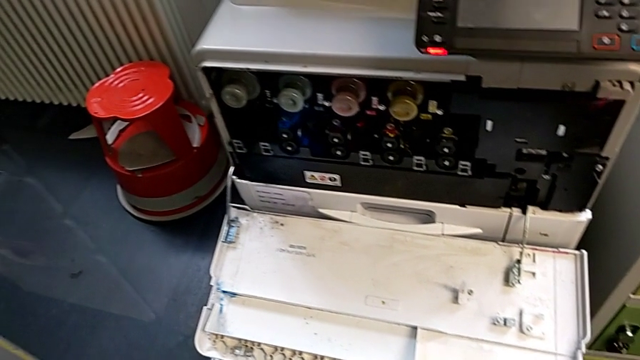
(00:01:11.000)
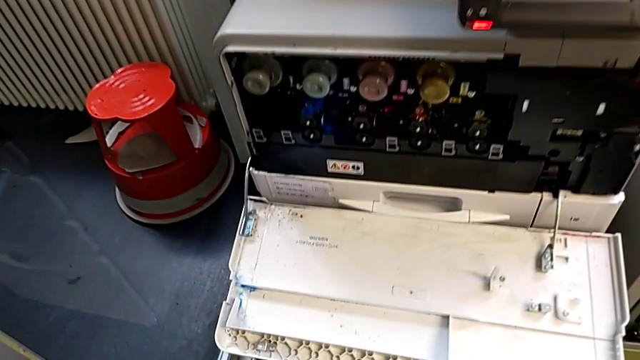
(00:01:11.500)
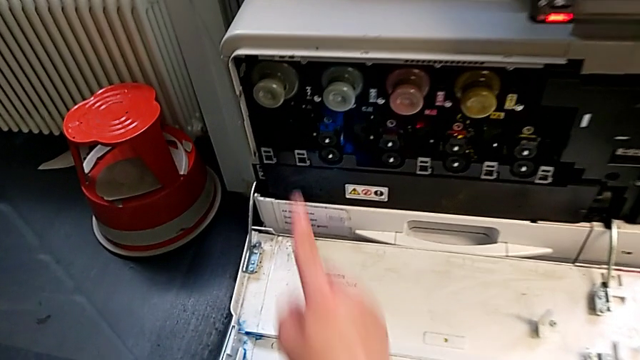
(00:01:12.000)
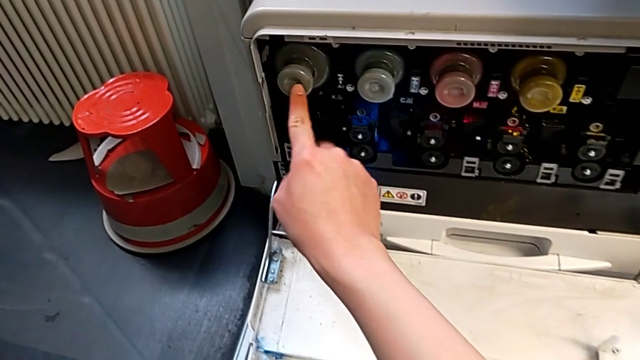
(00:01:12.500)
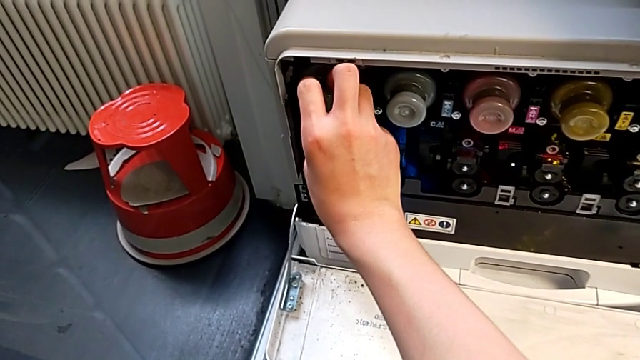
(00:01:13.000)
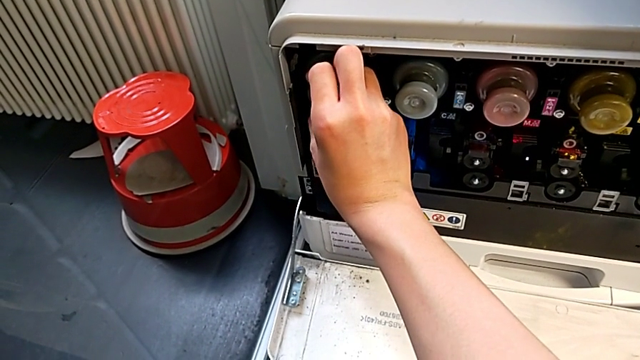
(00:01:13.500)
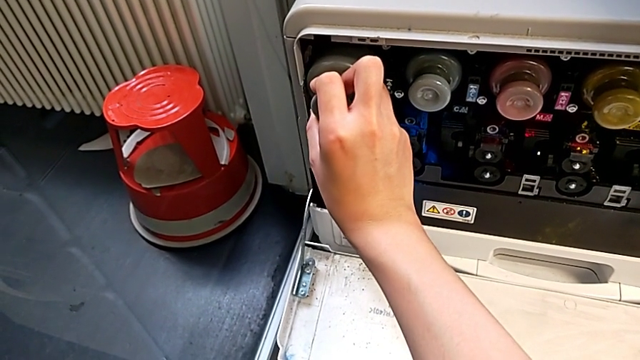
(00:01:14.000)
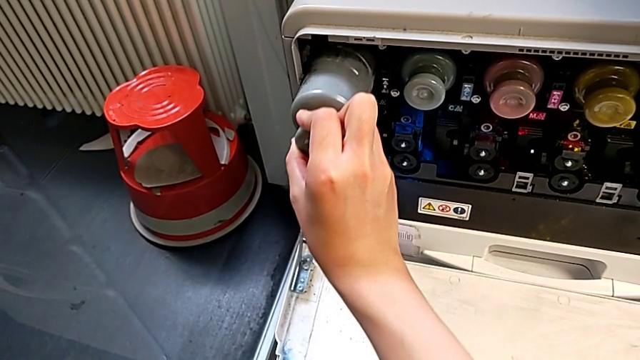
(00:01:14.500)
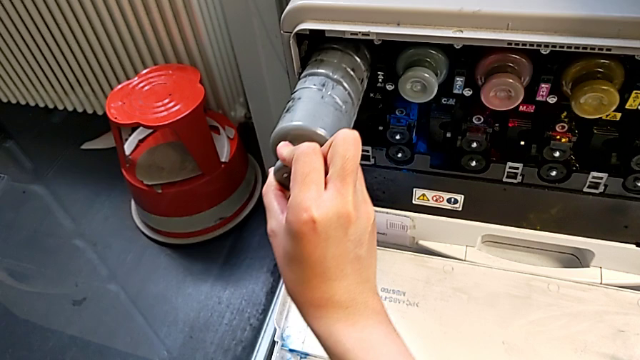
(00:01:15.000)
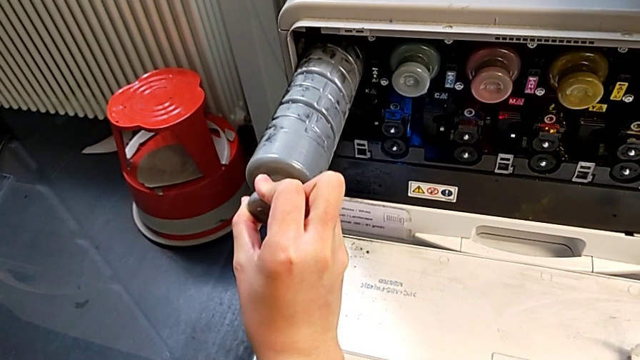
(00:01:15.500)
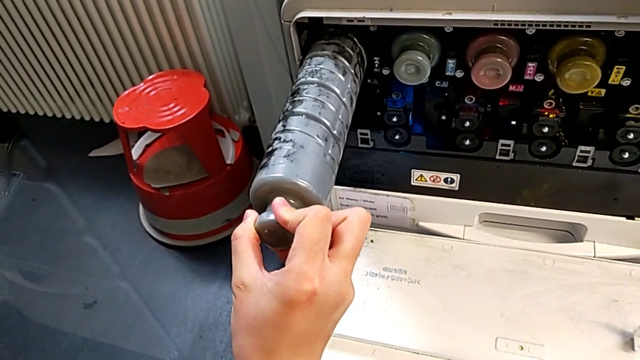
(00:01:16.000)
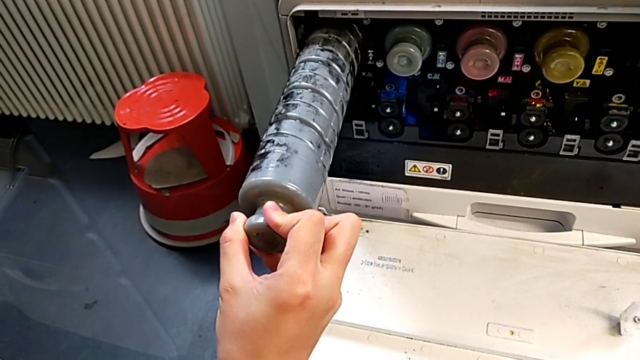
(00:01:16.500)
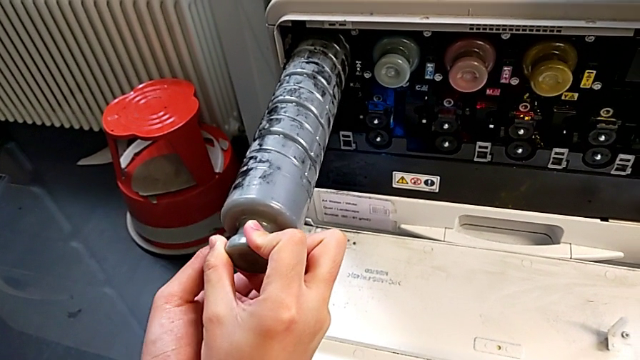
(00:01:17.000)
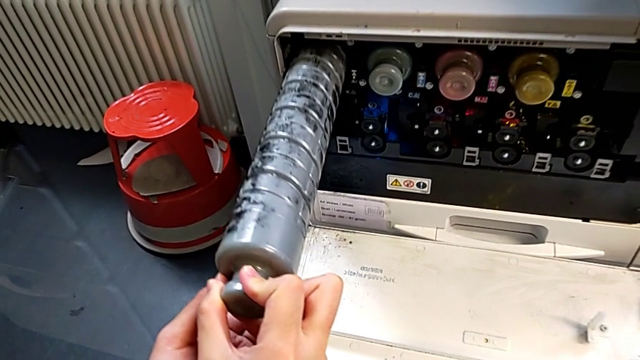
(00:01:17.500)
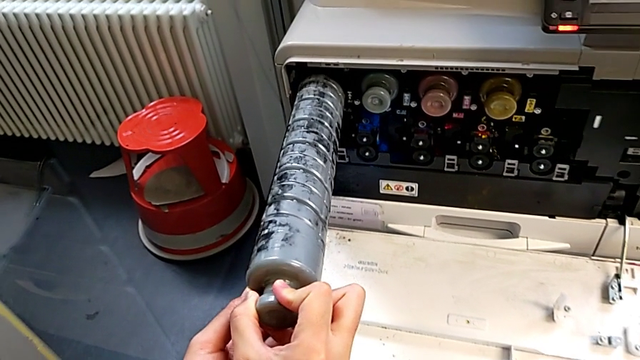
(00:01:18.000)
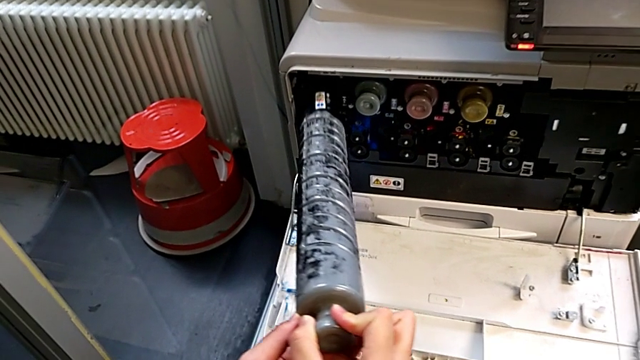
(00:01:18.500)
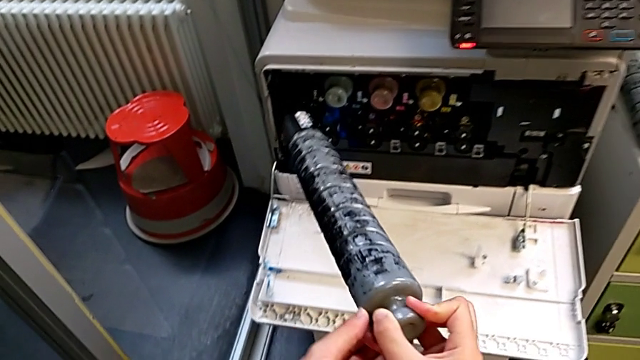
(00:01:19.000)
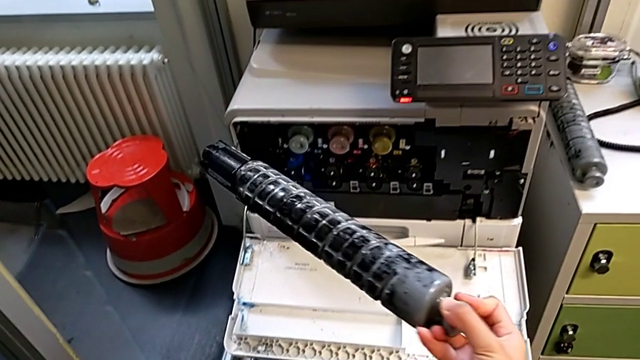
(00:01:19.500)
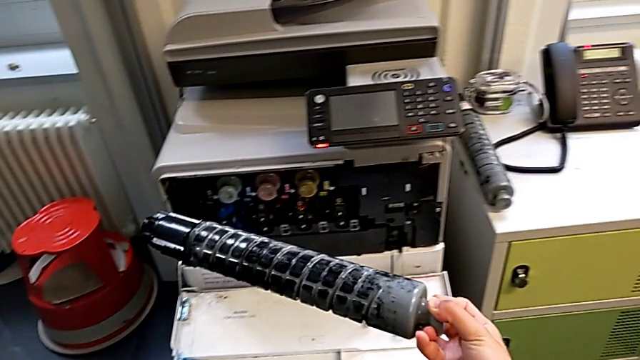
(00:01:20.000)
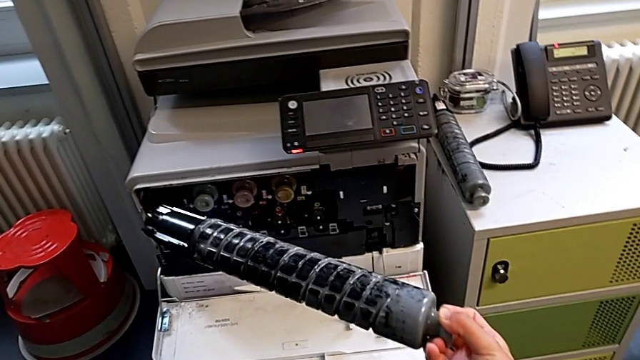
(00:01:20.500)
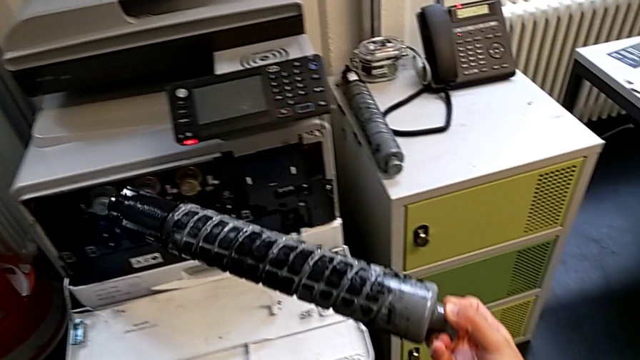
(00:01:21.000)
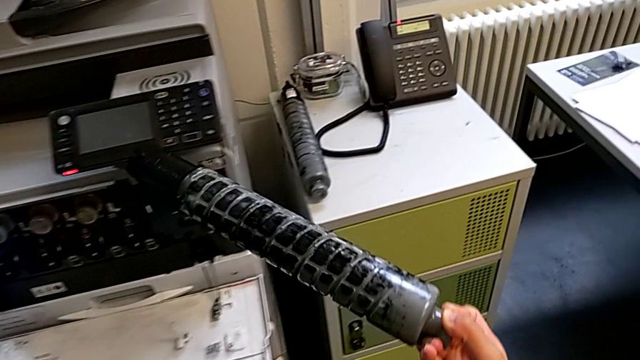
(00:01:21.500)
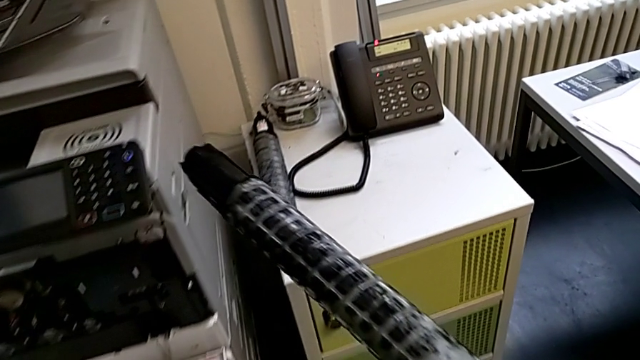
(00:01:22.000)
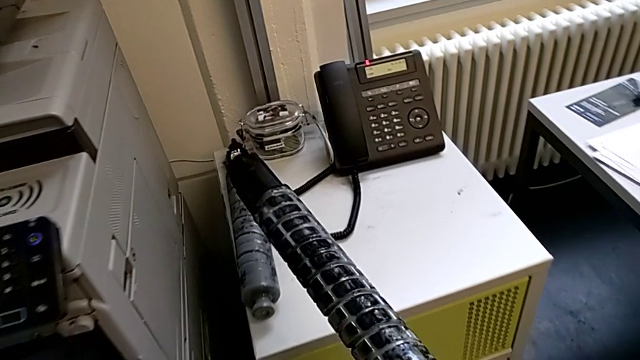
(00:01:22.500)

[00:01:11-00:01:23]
The camera wearer is exchanging a black ink cartridge. They approach the black ink cartridge, point at it, grab it, pull it, withdraw the old ink cartridge and approach it.

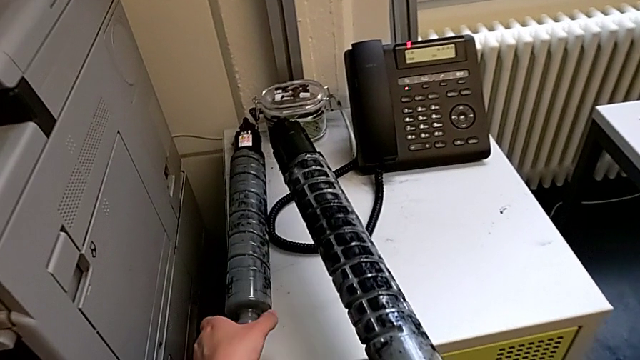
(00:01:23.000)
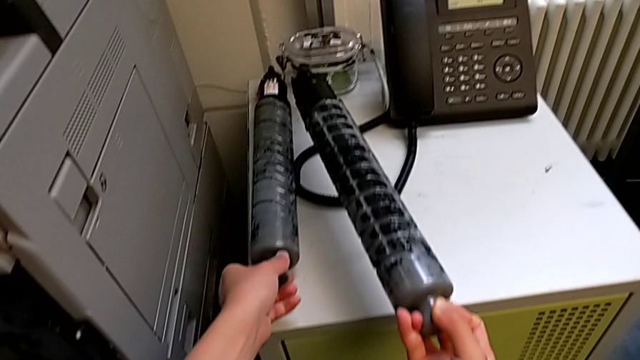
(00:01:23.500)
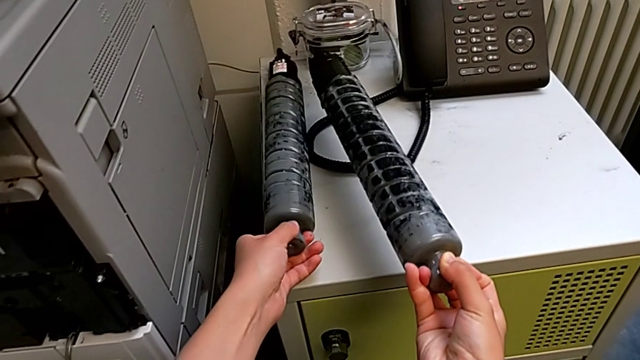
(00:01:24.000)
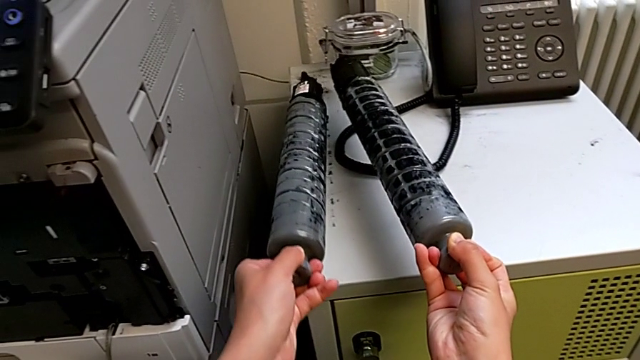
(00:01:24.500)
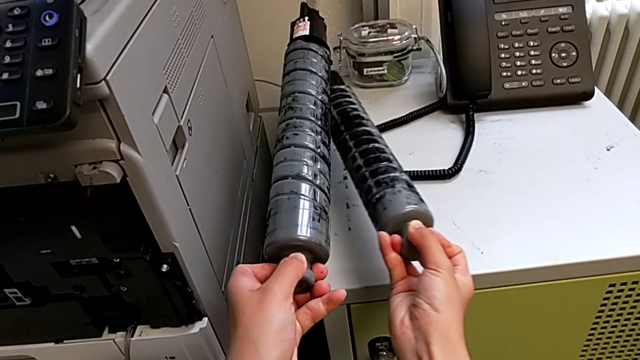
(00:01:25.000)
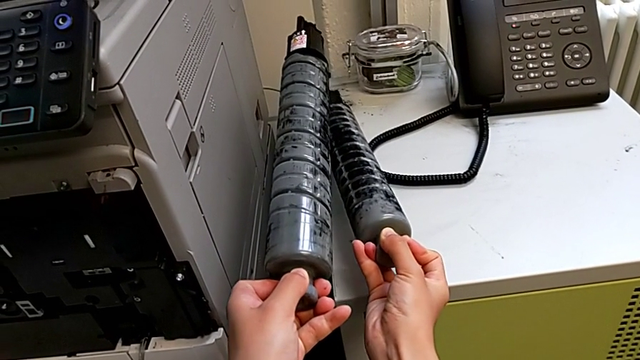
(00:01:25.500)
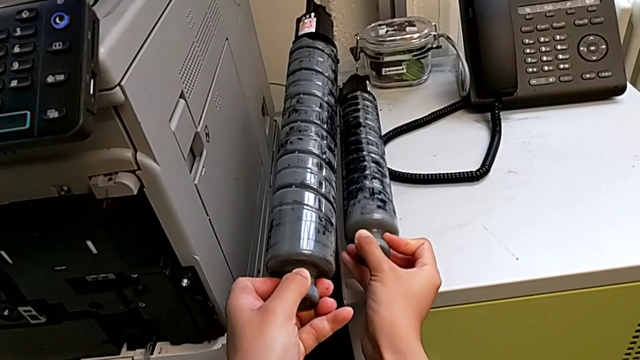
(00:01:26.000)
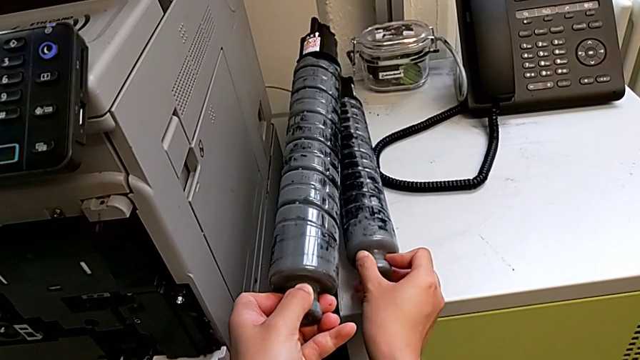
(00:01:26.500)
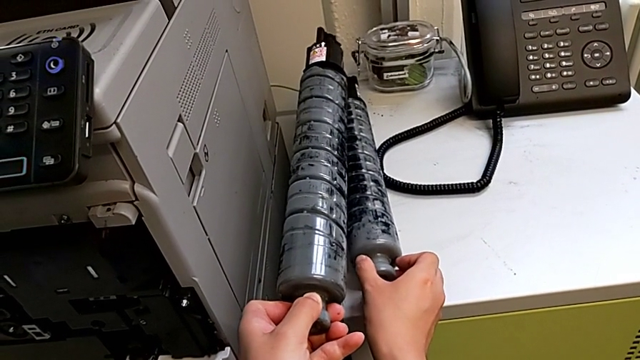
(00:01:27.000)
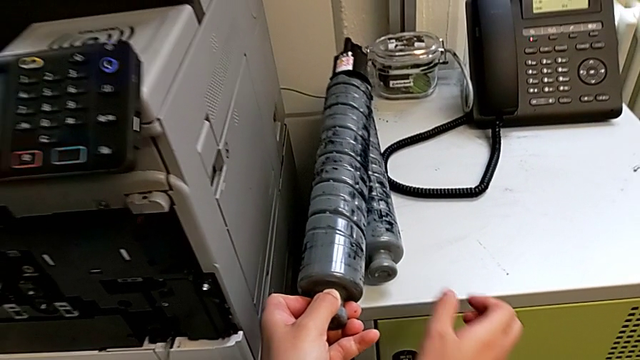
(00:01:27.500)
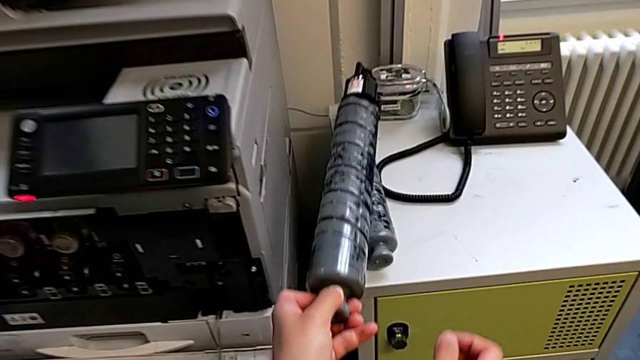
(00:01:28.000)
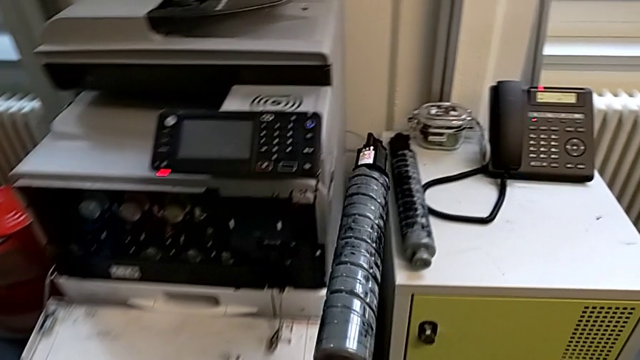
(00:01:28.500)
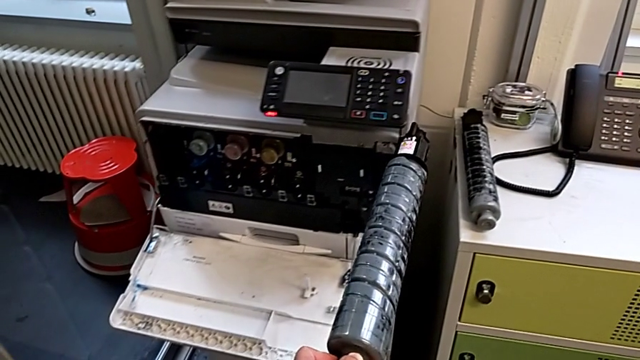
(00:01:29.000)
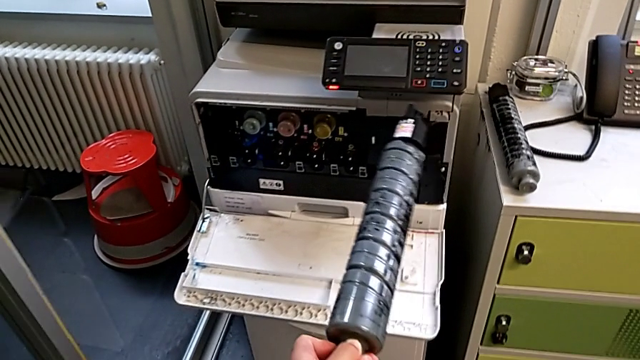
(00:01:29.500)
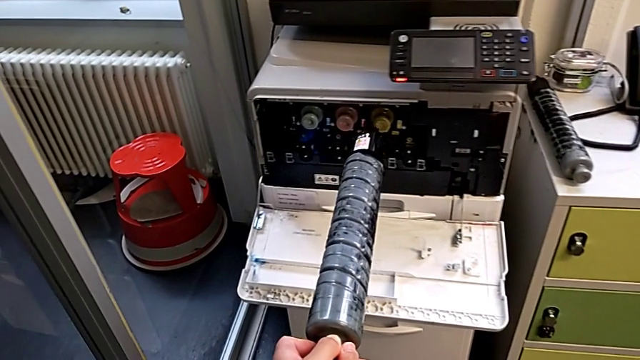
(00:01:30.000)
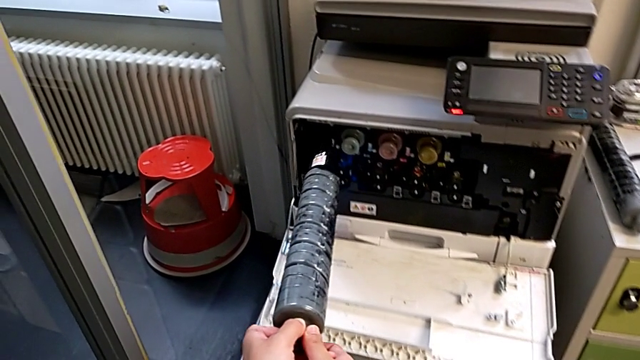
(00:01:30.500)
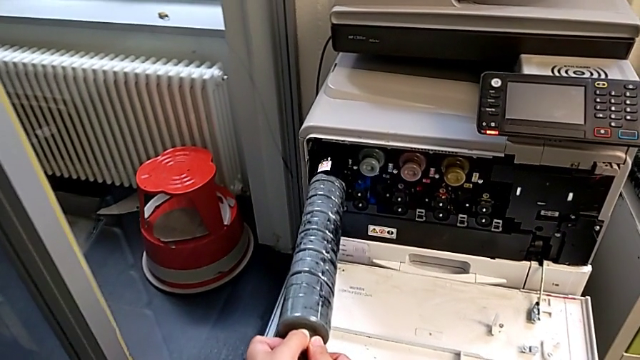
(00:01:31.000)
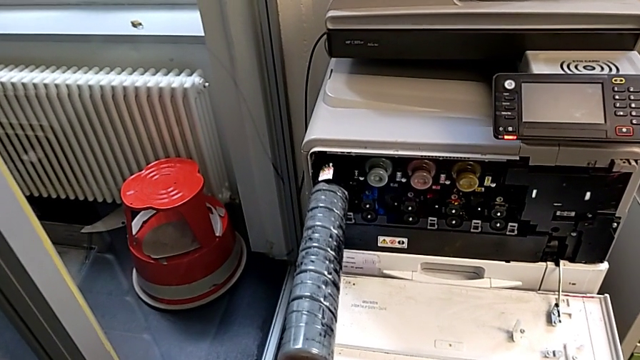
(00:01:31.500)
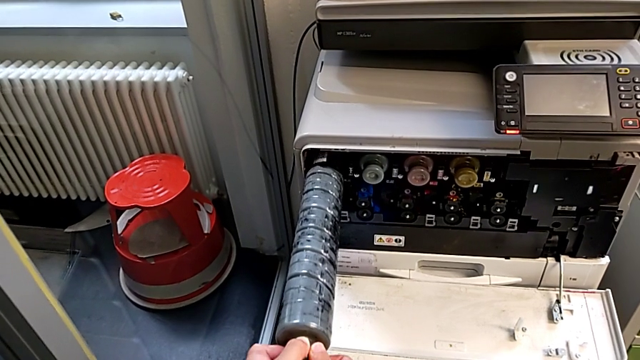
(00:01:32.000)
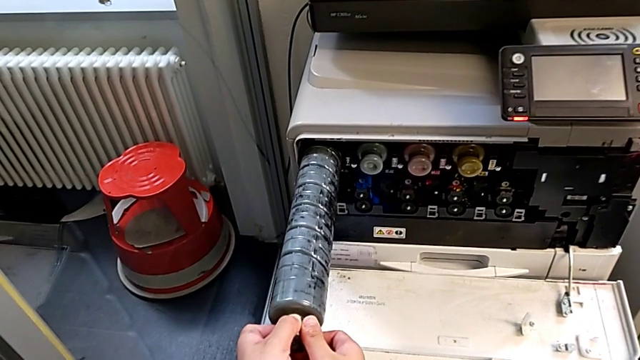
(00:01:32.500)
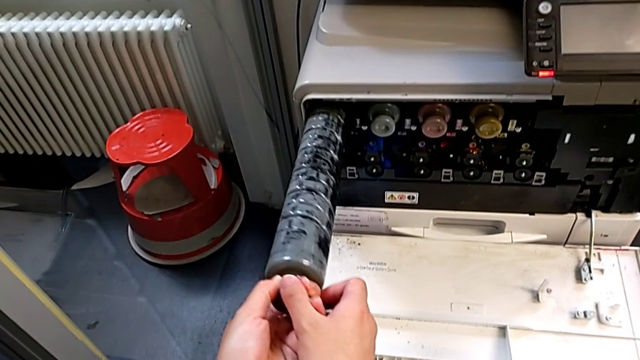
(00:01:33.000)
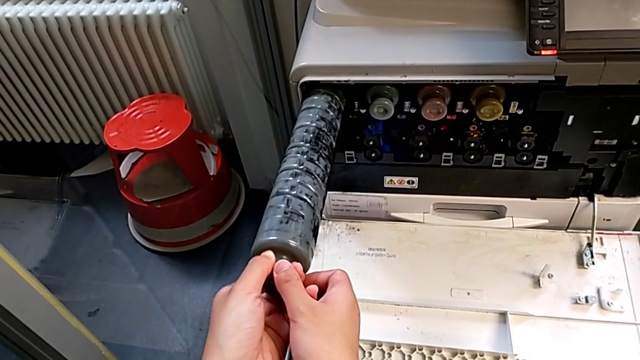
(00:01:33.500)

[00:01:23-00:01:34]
The camera wearer is exchanging a black ink cartridge. They grab the new ink cartridge, place the old ink cartridge, approach the new cartridge gate, insert the new ink cartridge, rotate it and rotate the black ink cartridge.
